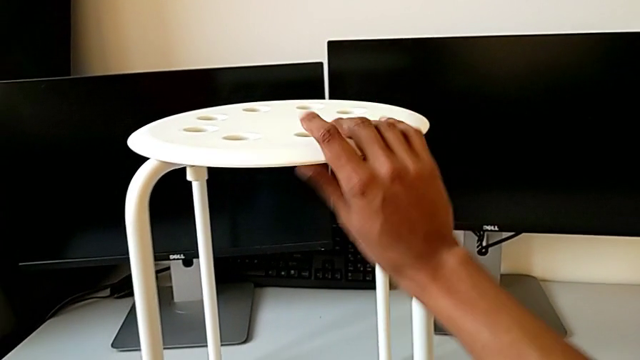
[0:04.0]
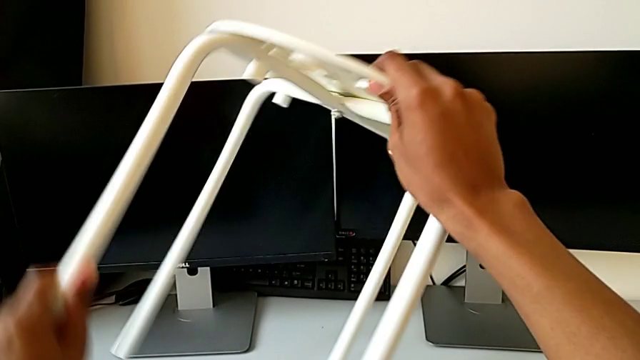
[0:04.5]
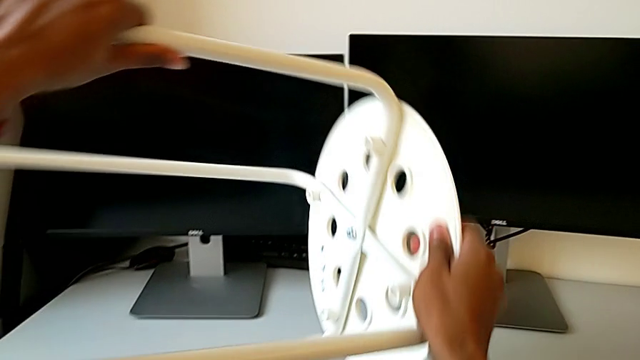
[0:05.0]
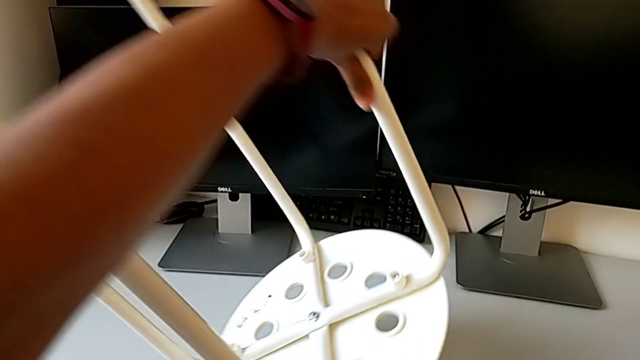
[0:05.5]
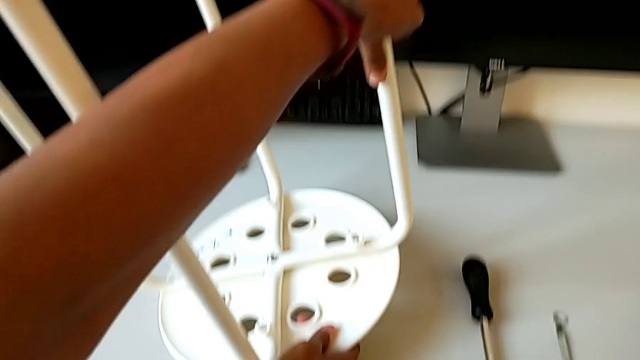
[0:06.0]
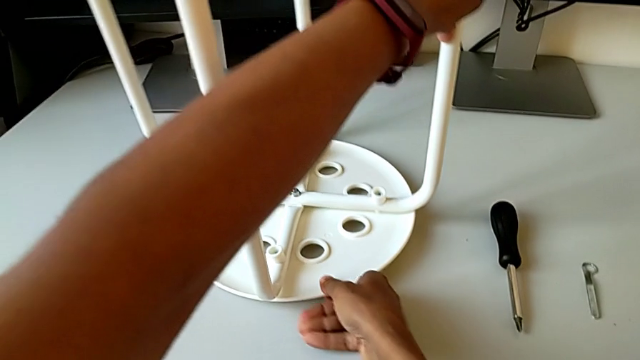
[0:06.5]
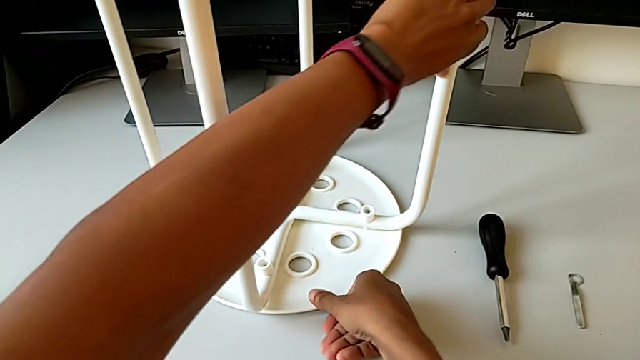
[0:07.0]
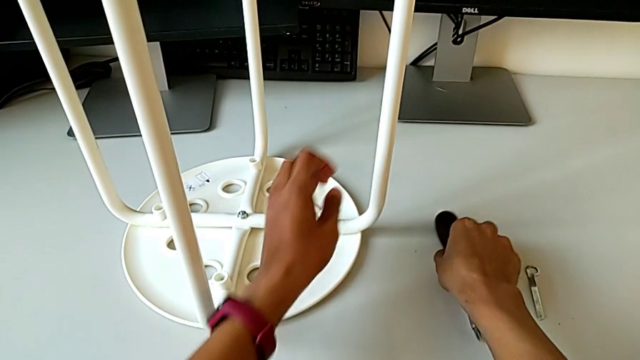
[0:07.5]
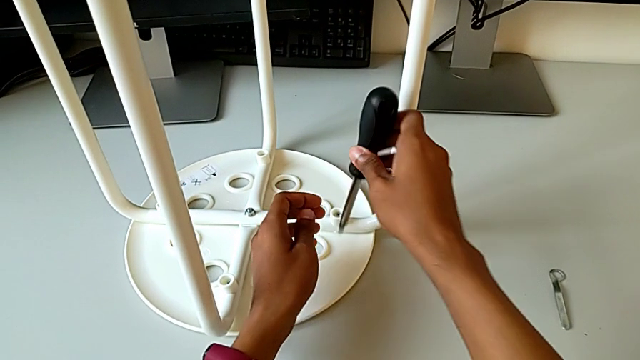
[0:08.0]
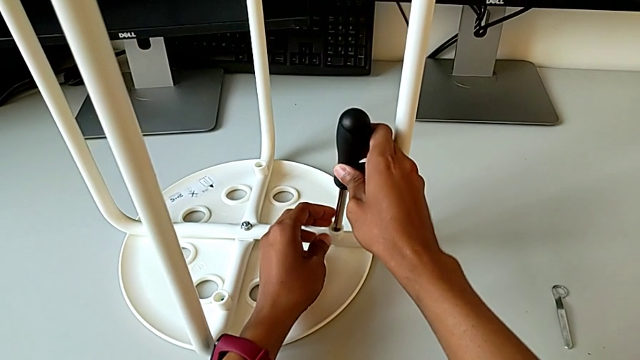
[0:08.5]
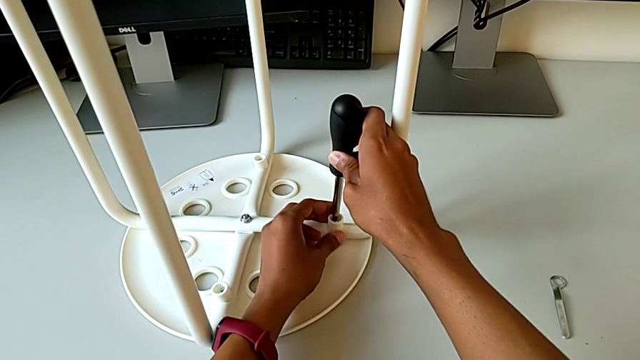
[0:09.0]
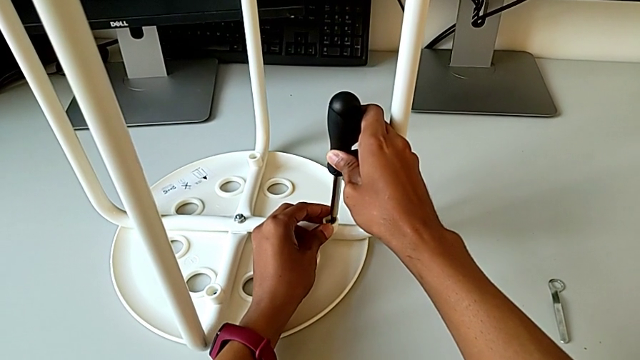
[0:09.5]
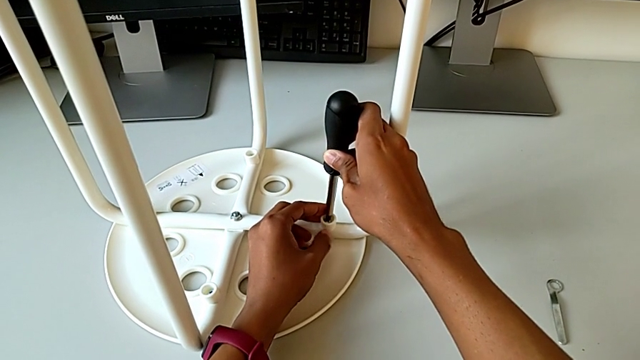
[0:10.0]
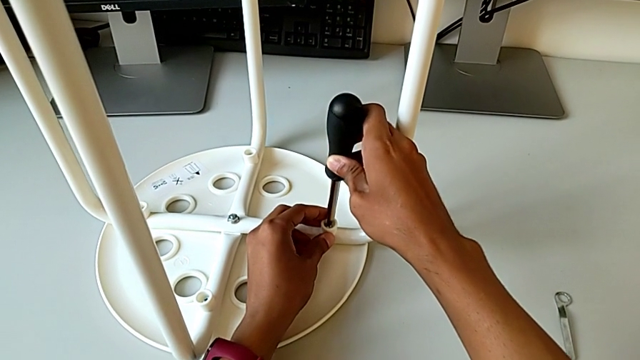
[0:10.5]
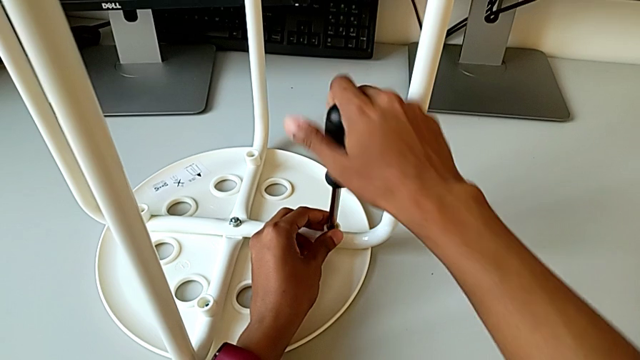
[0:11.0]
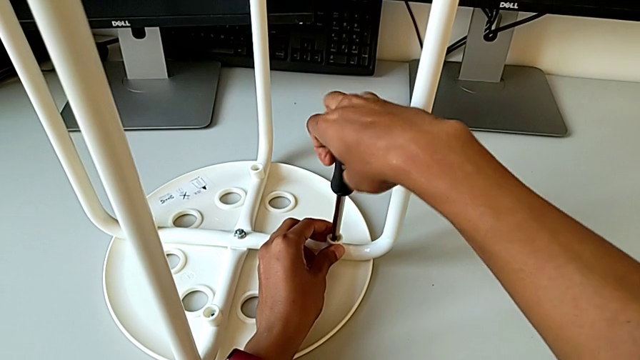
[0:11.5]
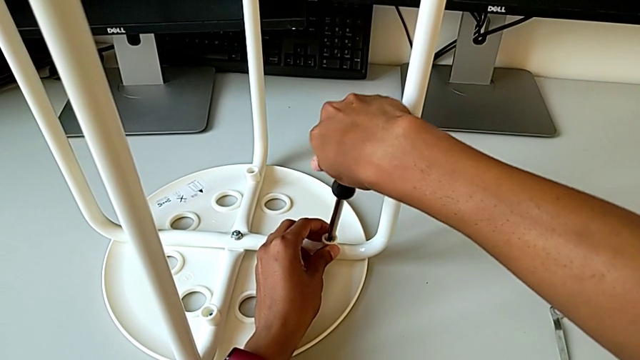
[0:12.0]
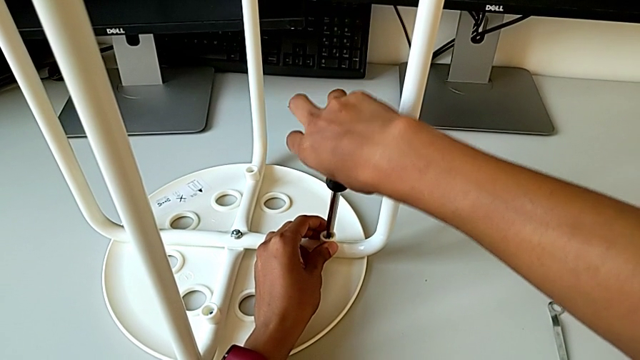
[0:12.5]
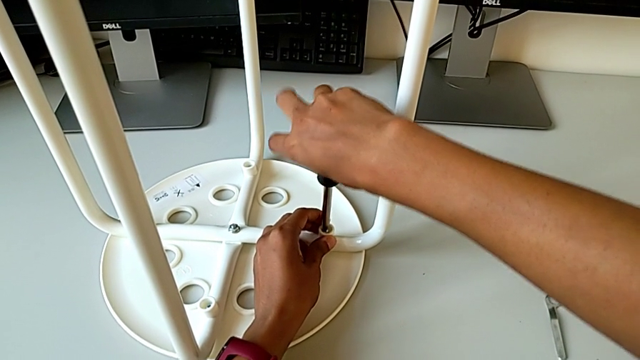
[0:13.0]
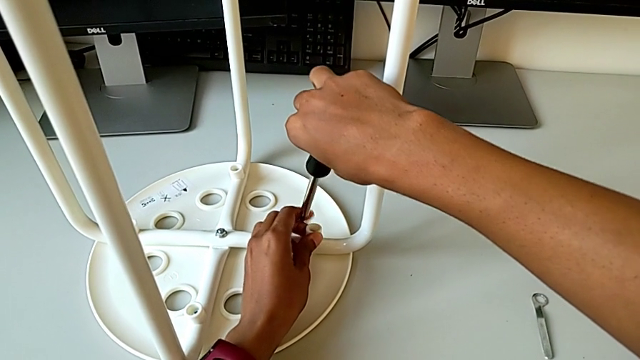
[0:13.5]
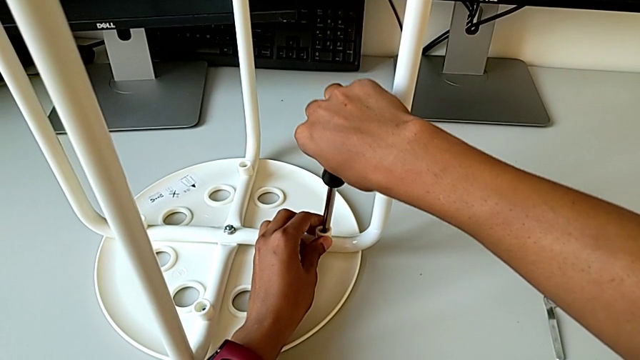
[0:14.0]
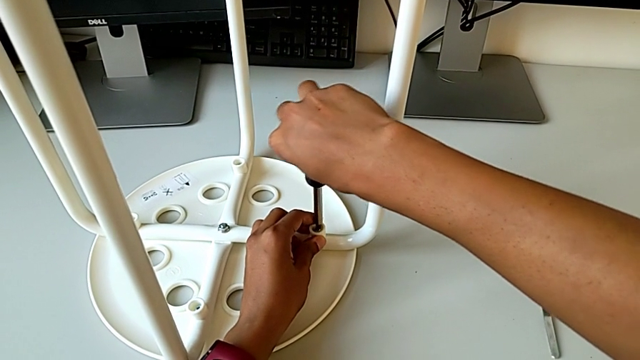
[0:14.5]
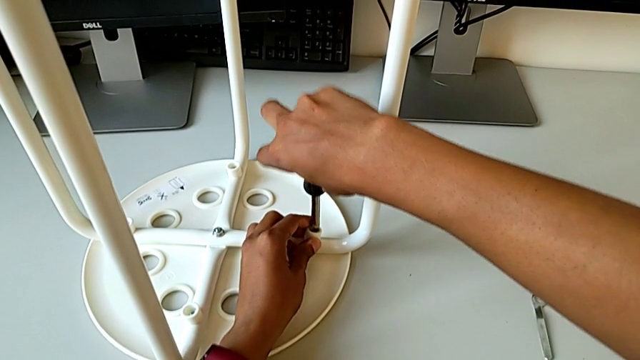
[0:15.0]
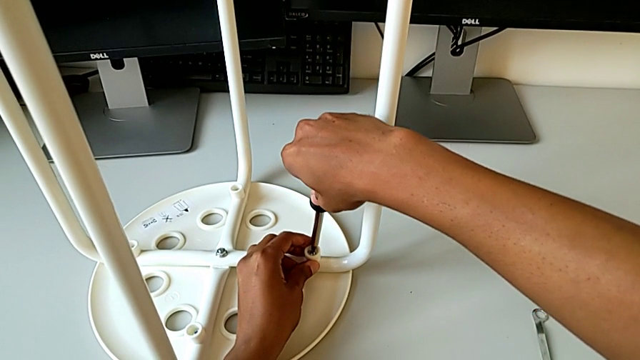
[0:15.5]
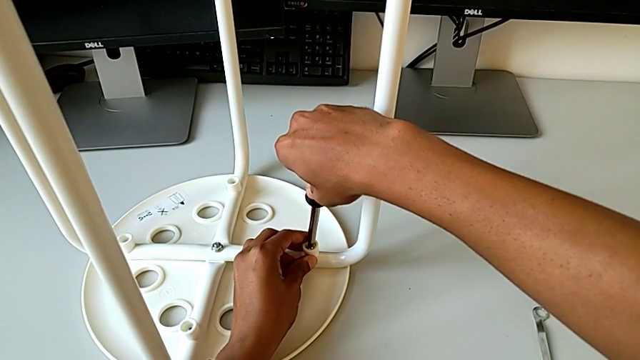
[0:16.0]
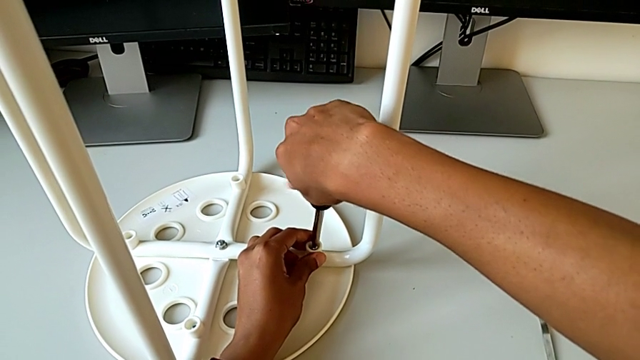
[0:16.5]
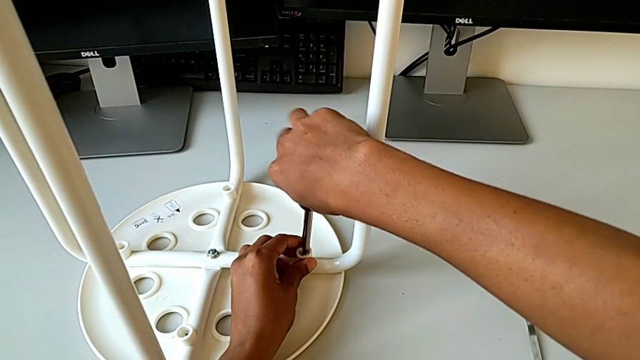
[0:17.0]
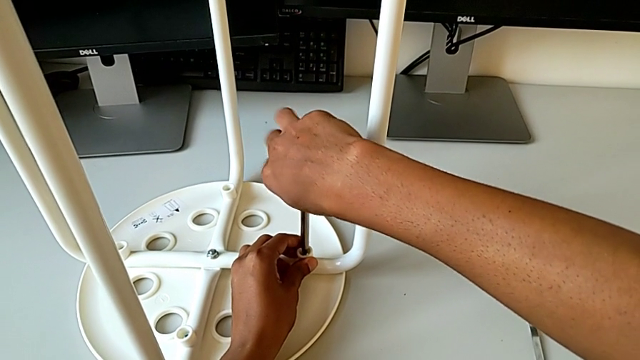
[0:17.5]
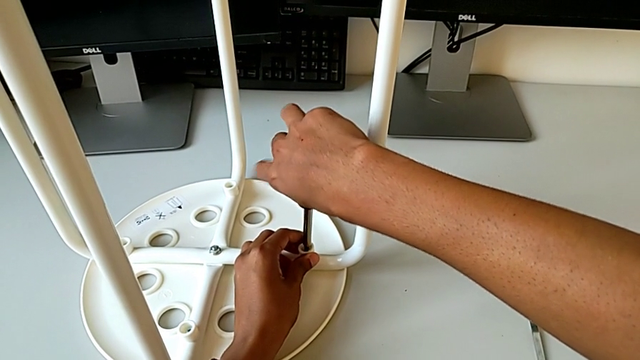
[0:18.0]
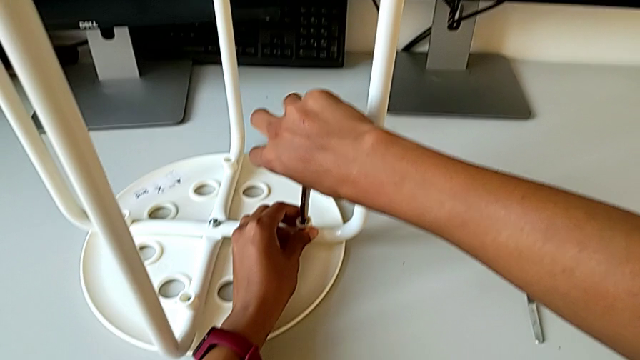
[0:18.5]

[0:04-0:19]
The camera wearer is disassembling the screws. They rotate the stool, grab the screwdriver, insert the screwdriver with the right hand and begin to unscrew the first screw with the right hand.

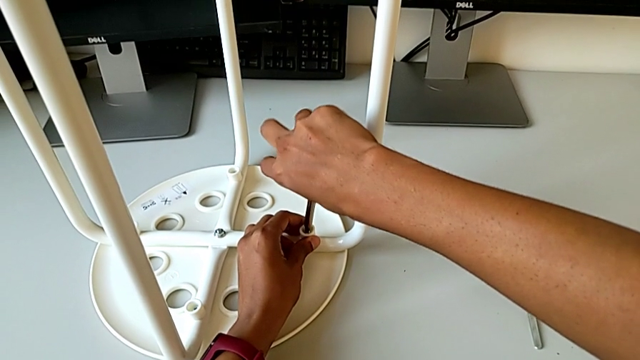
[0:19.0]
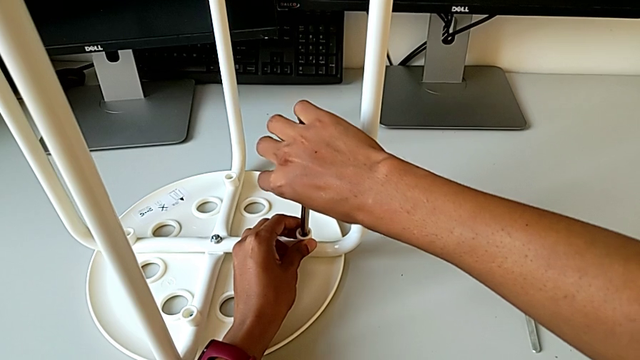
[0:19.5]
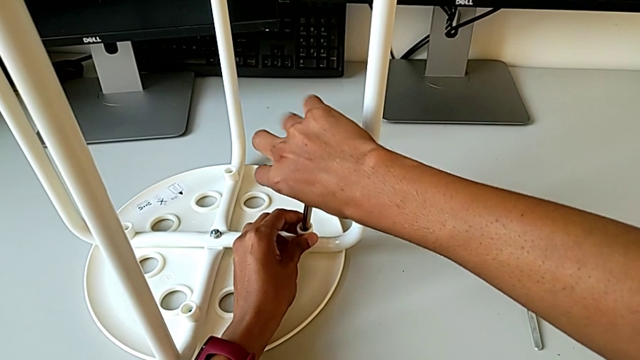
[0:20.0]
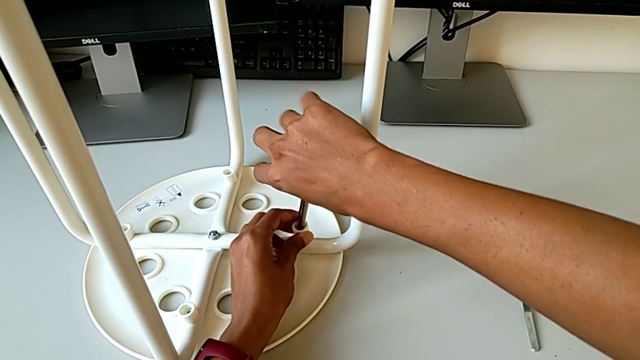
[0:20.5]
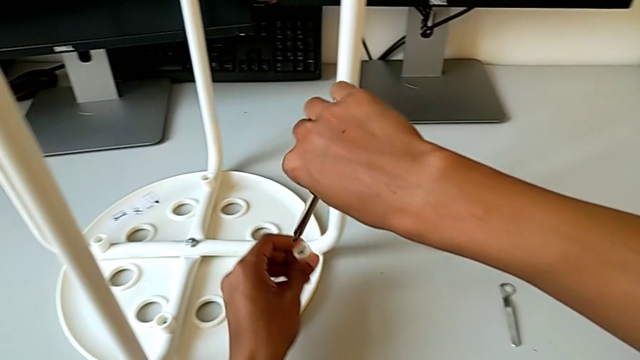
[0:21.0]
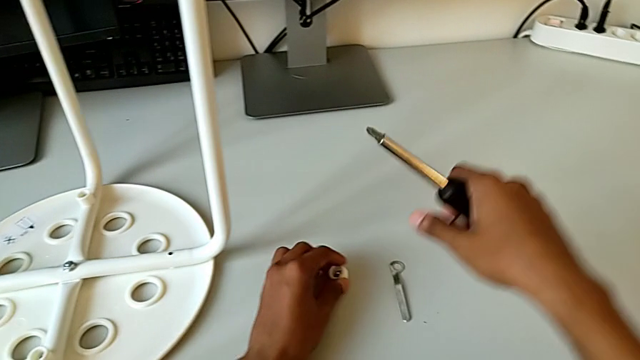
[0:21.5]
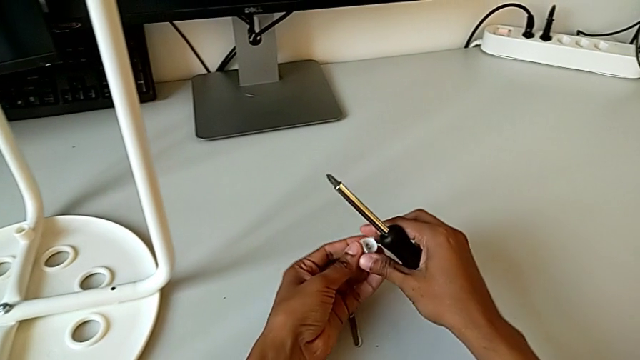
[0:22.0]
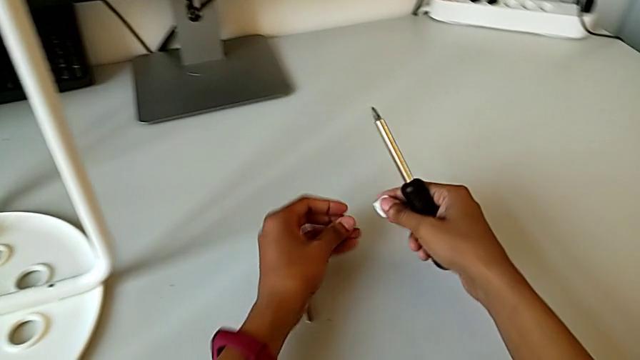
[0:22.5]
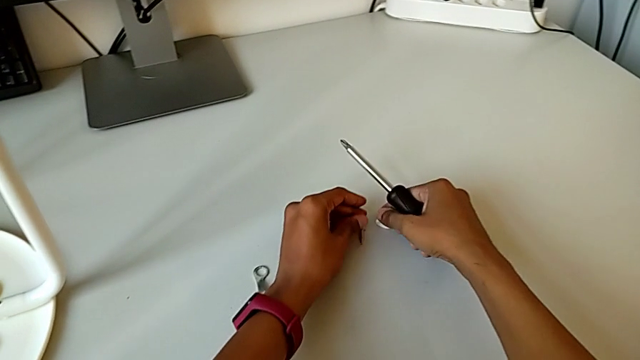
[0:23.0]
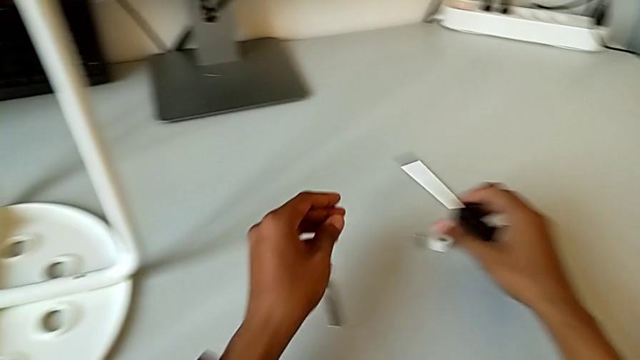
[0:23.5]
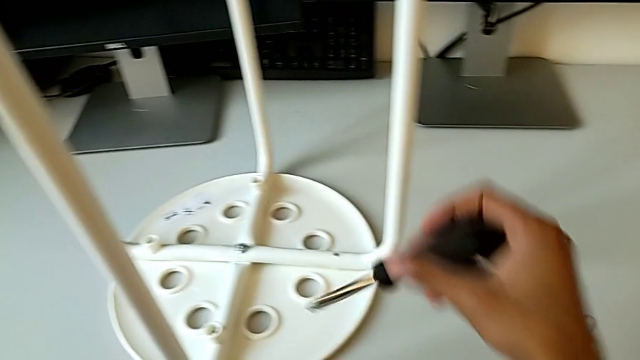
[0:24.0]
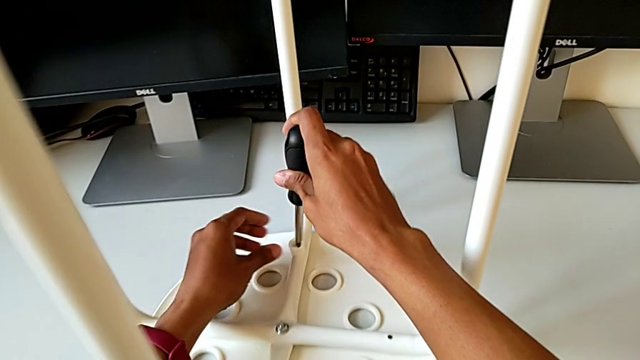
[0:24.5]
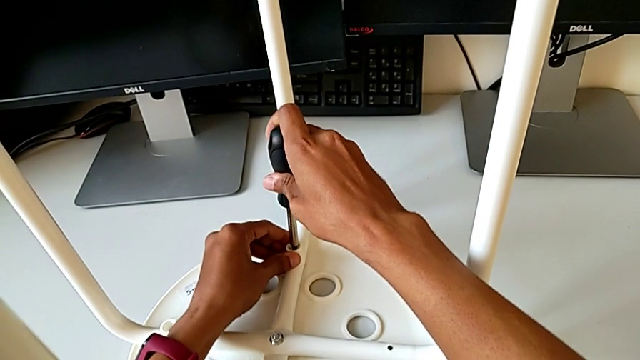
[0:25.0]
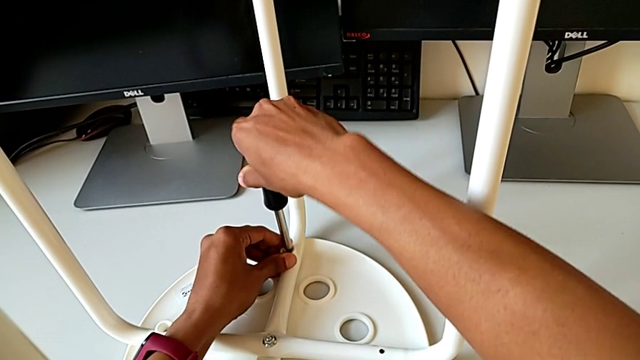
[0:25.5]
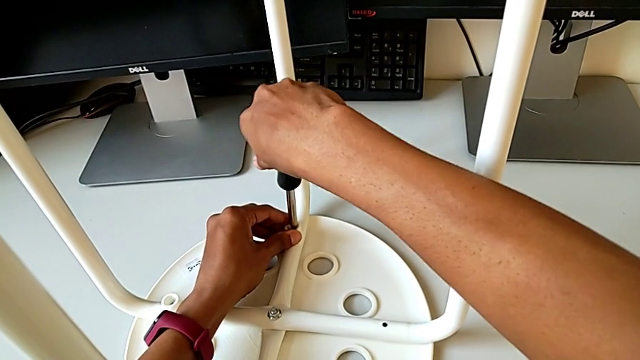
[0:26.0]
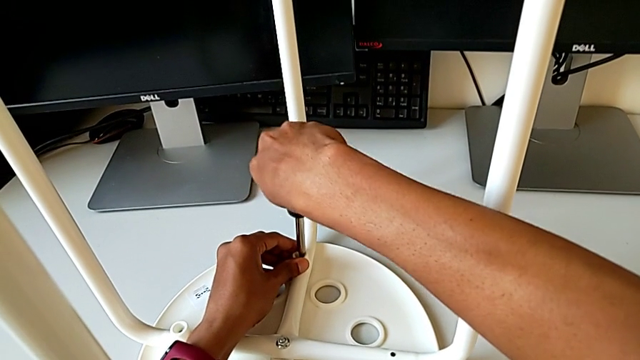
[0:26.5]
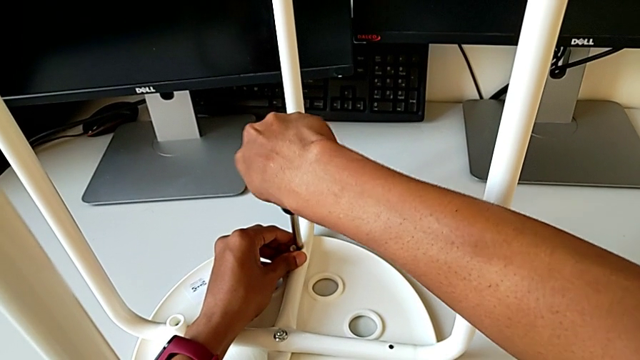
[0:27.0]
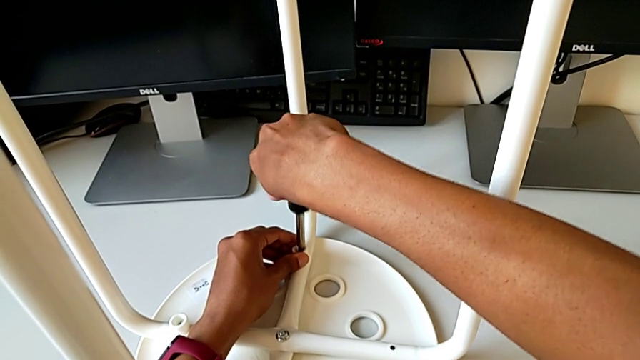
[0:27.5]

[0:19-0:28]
The camera wearer is disassembling the screws. They withdraw the screw, disassemble the first screw, place it, insert the second screw with the right hand and begin to unscrew it with the right hand.
